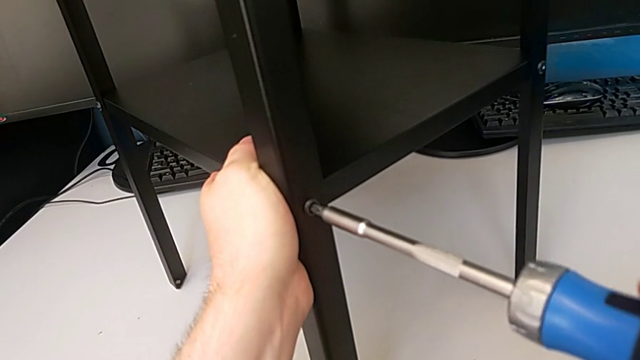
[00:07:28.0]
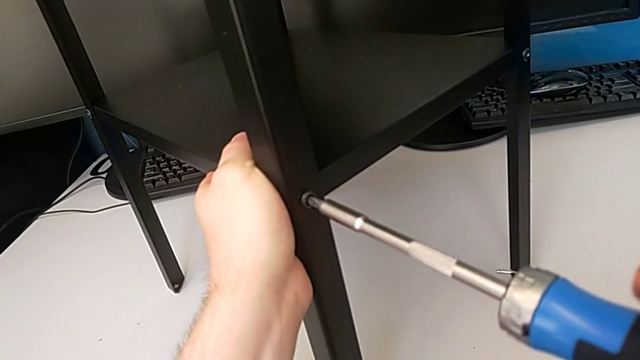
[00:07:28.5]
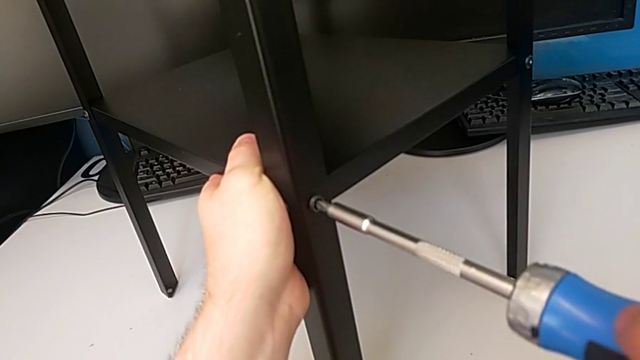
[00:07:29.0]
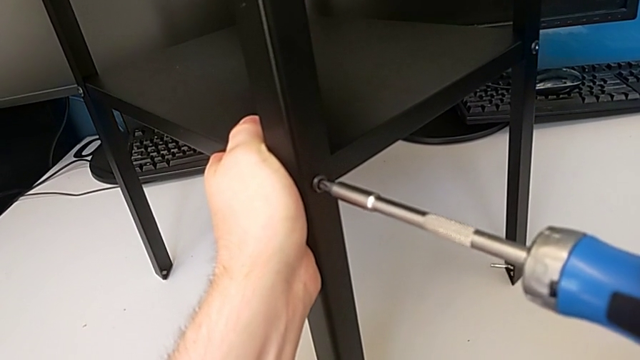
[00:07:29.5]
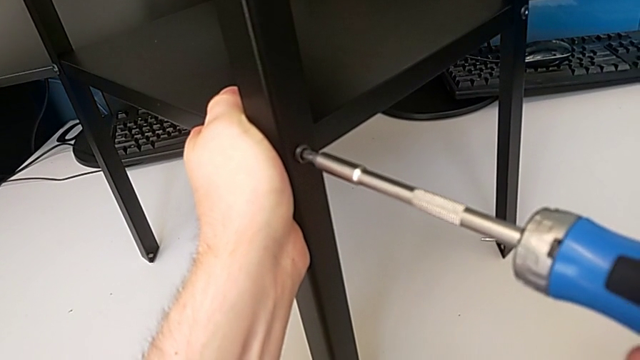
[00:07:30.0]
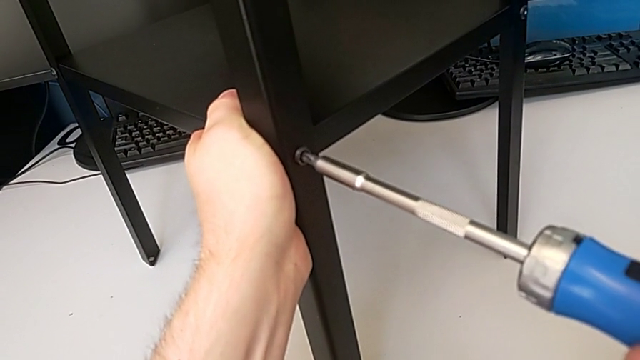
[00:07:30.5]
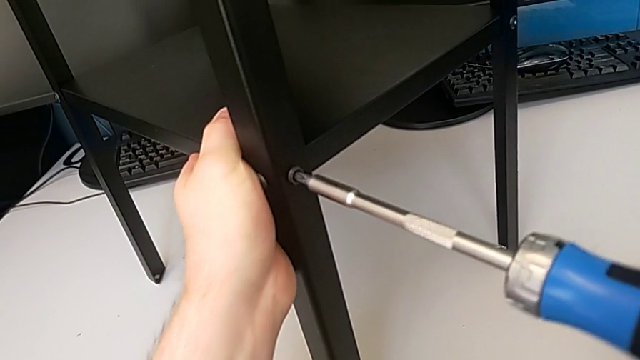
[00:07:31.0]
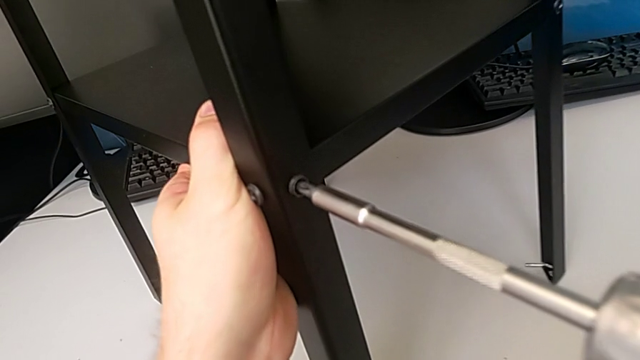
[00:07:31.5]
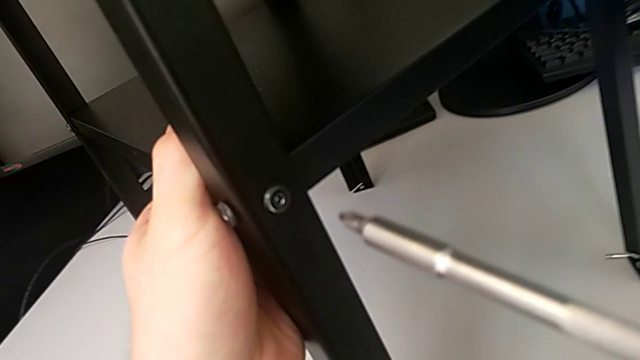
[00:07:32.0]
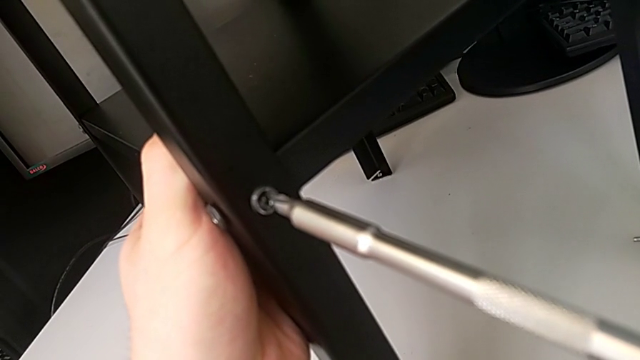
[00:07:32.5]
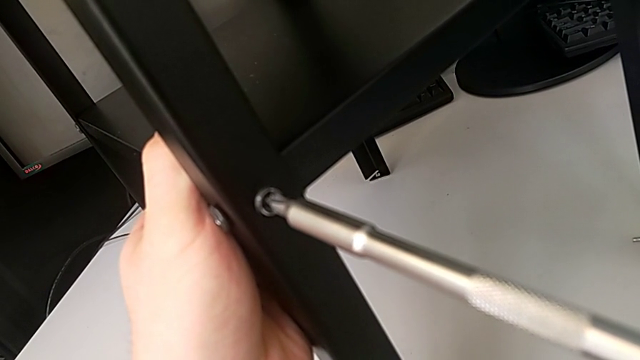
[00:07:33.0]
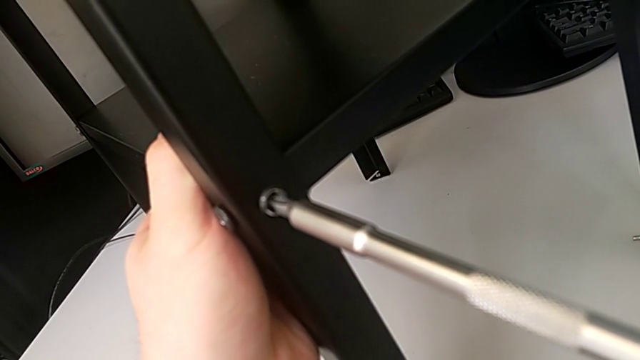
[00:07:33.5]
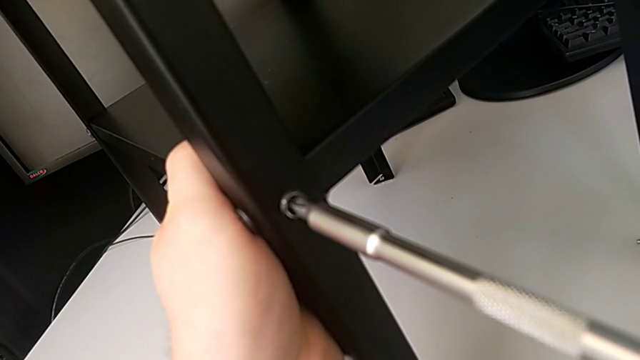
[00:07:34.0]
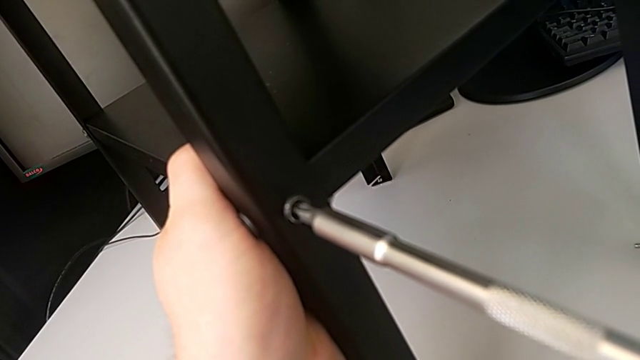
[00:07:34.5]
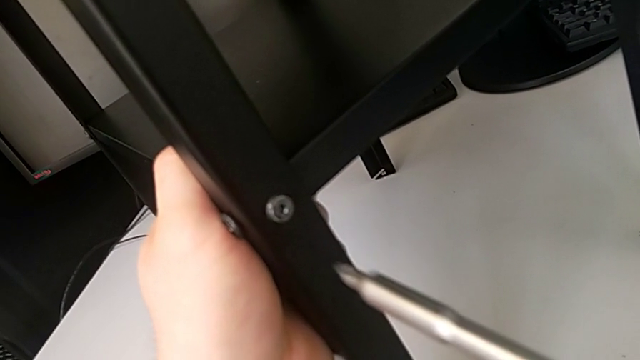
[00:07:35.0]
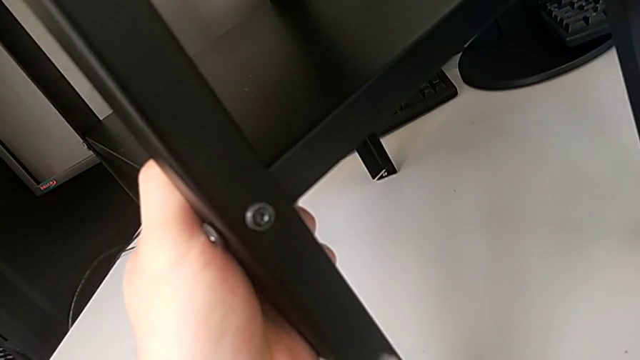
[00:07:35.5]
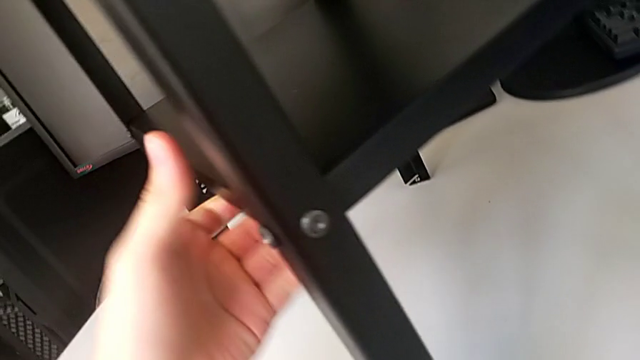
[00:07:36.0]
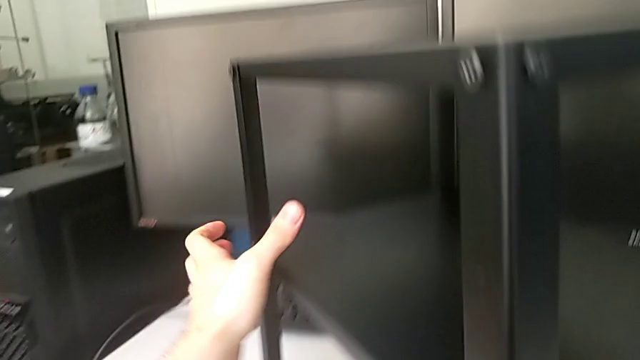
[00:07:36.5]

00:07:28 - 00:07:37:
The camera wearer is tightening the fifth screw using the screwdriver. They screw the fourth screwdriver.

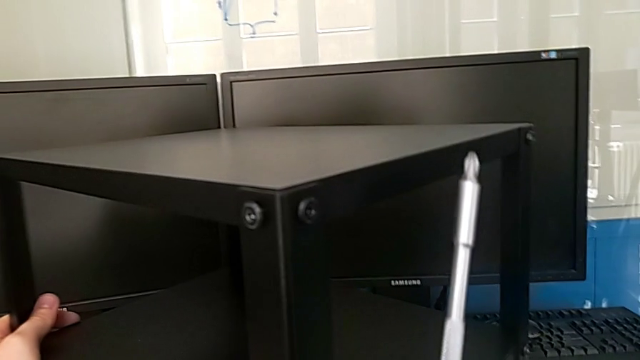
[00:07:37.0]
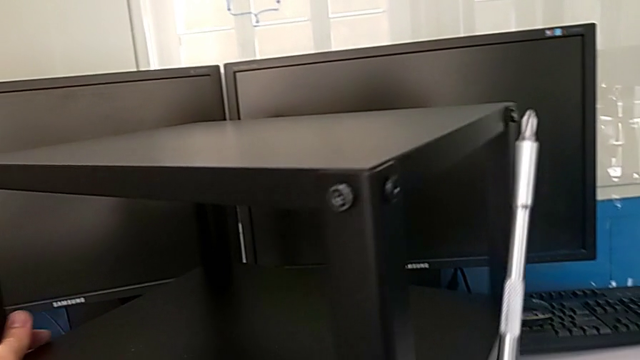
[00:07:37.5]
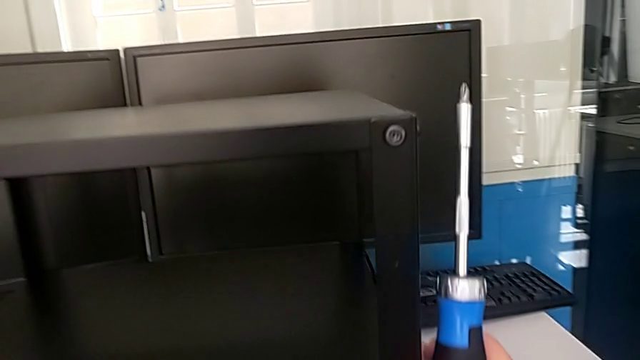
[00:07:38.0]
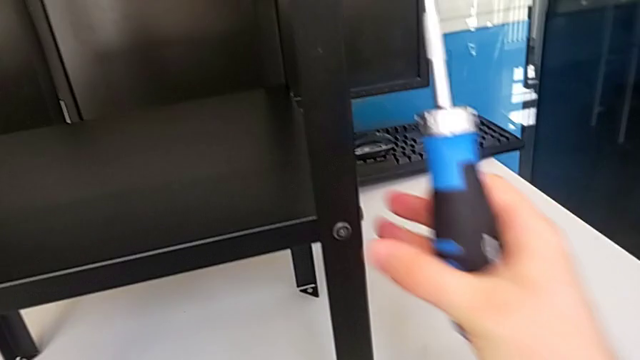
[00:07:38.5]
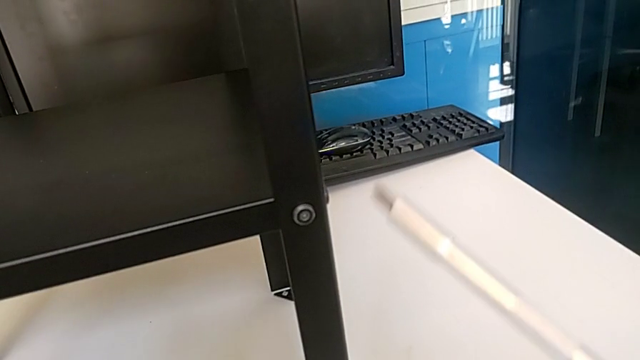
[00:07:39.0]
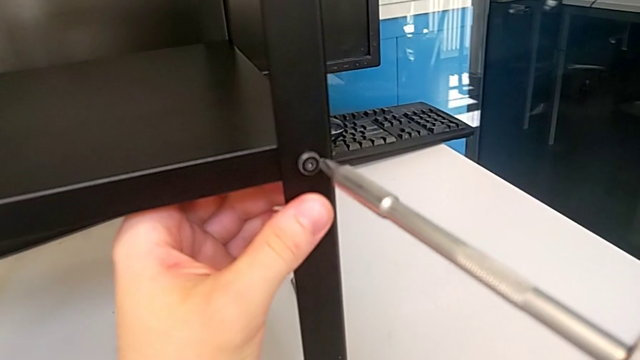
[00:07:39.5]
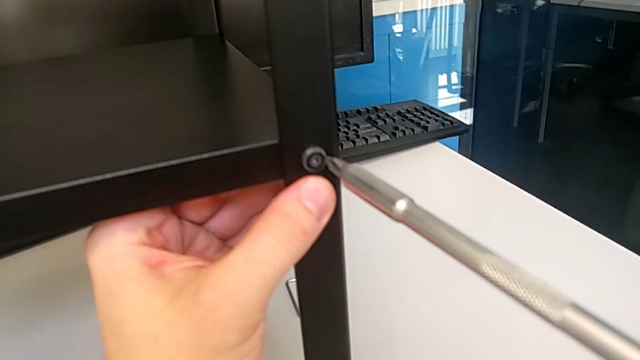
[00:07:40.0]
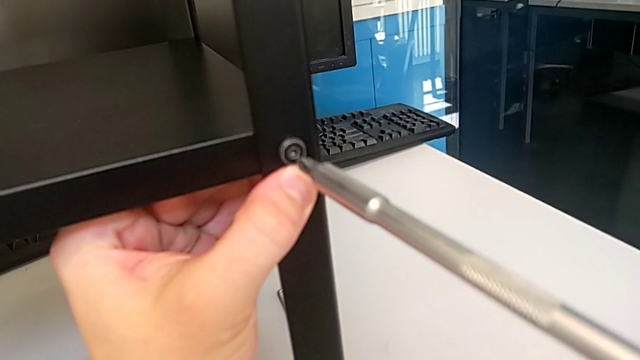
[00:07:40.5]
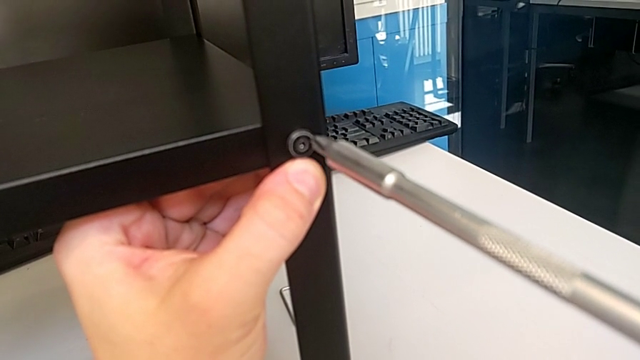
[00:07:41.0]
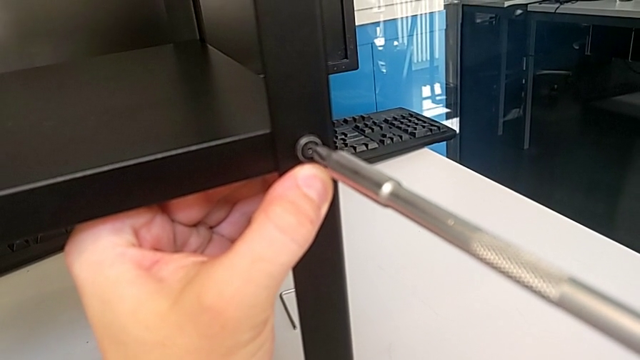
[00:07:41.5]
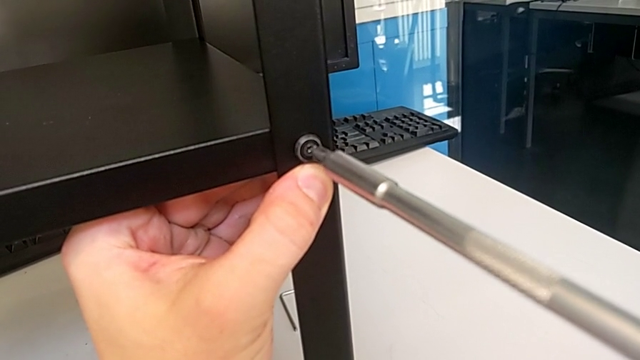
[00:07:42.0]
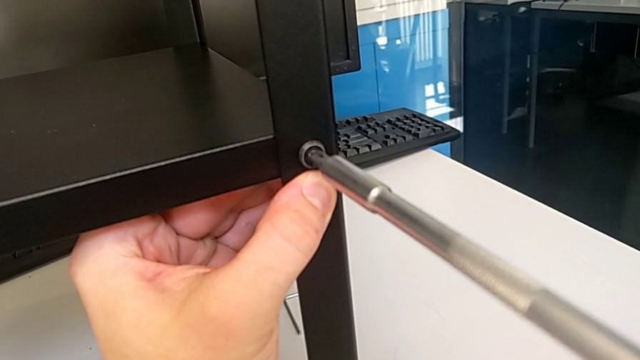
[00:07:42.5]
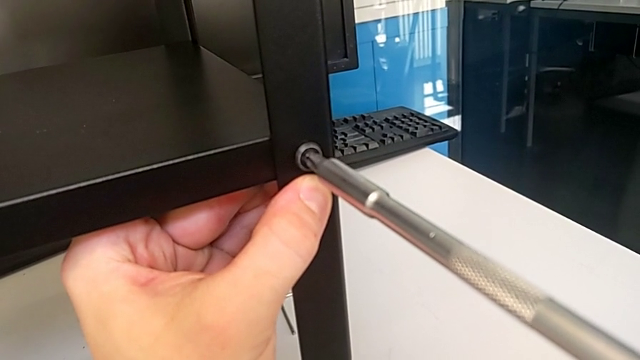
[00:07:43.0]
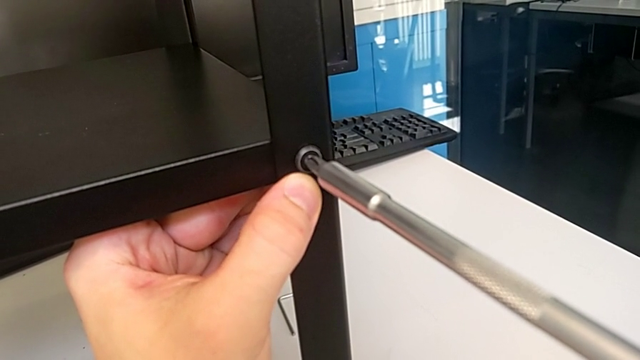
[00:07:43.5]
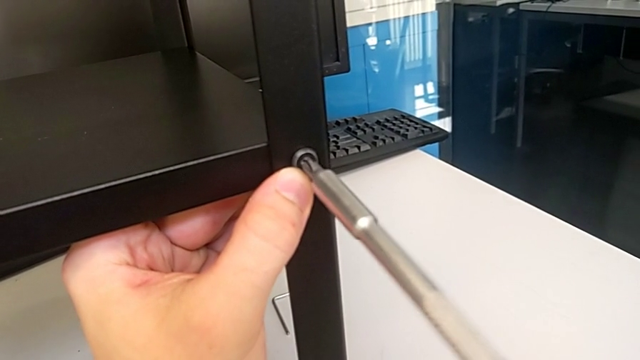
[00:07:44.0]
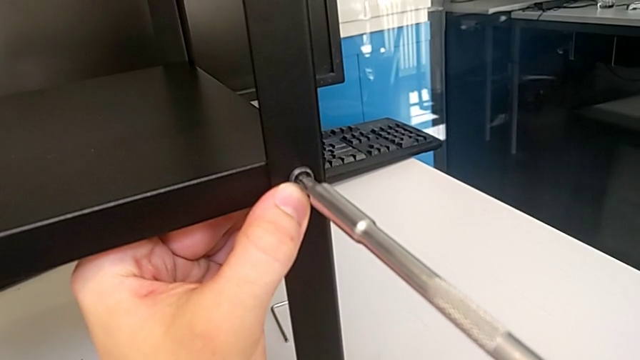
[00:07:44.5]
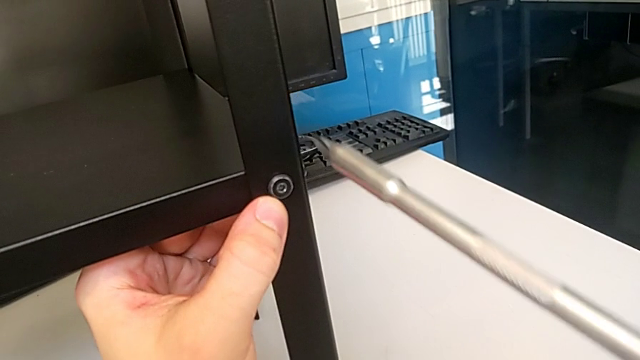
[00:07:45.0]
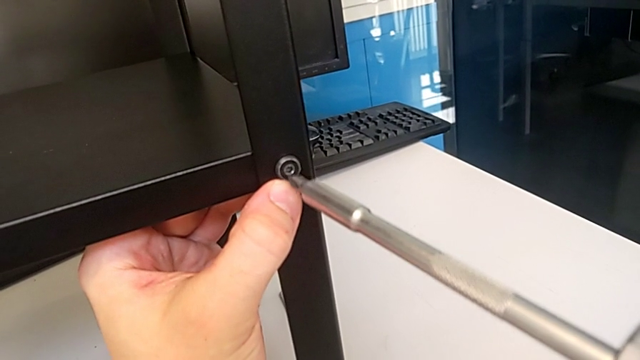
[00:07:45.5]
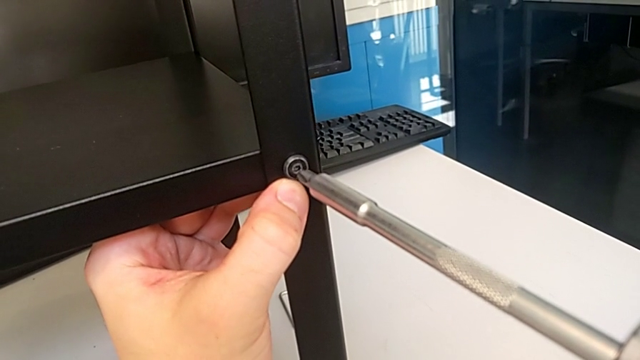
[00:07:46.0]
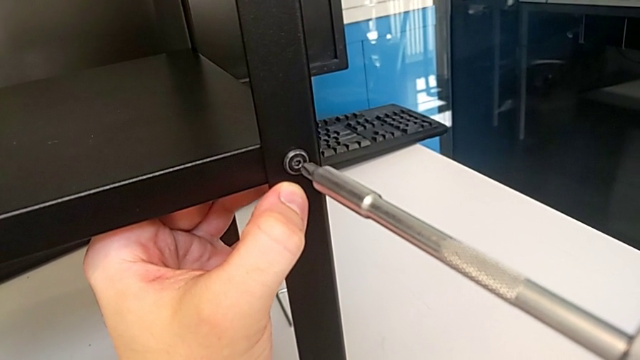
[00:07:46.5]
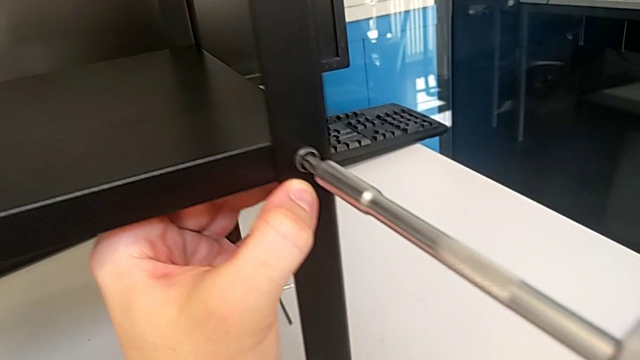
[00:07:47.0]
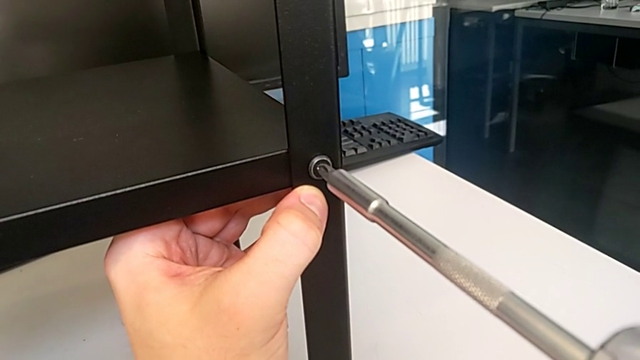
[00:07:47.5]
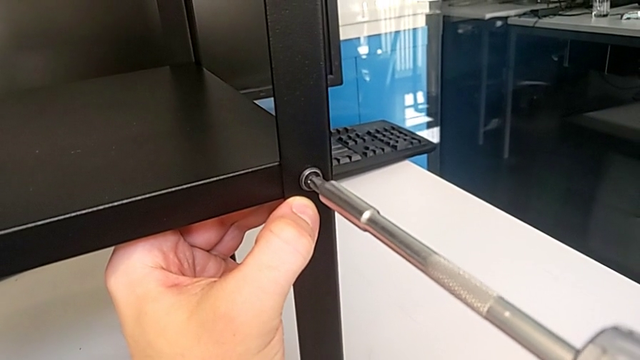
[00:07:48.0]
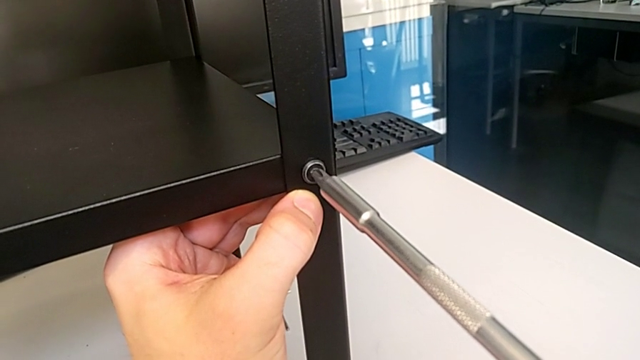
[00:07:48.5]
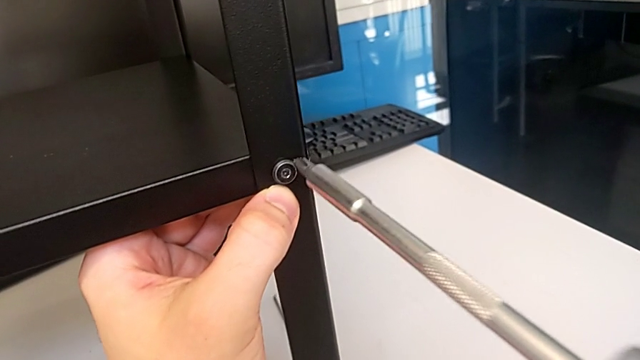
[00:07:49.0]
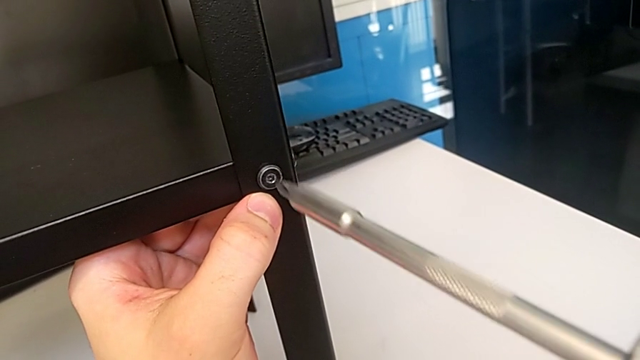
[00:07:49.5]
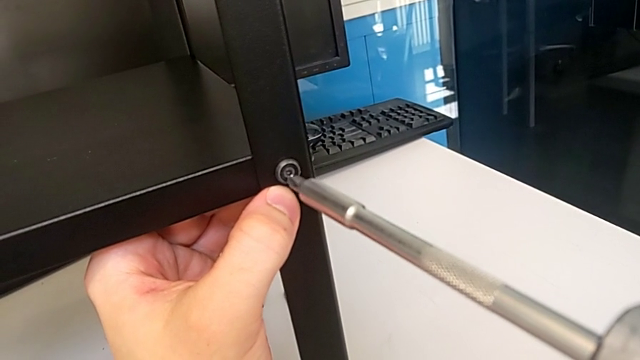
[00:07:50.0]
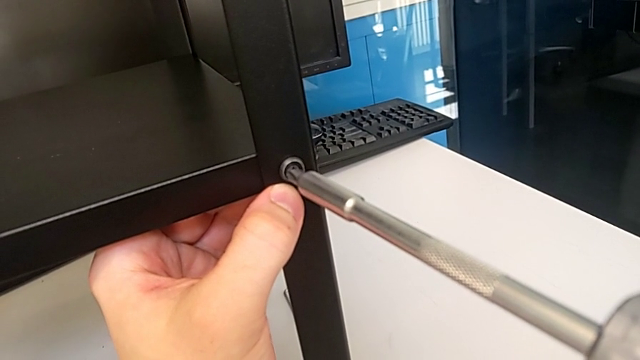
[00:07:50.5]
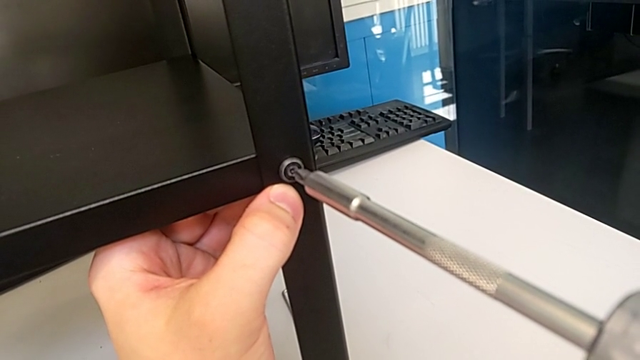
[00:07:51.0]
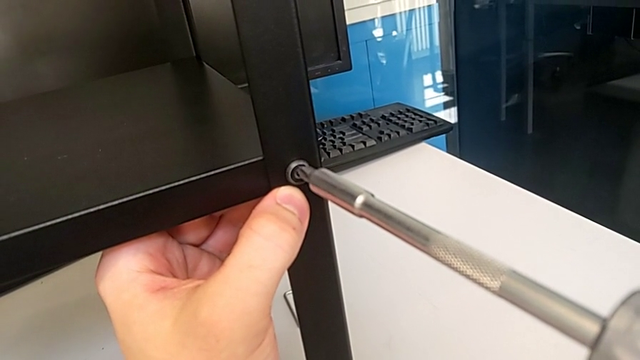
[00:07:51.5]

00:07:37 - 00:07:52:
The camera wearer is tightening the sixth screw using the screwdriver. They rotate the fifth hex socket head, hold the leg and begin to screw the sixth hex socket head.
